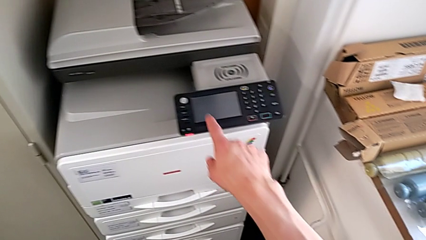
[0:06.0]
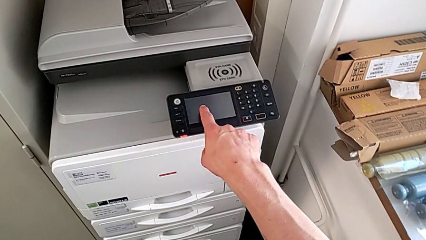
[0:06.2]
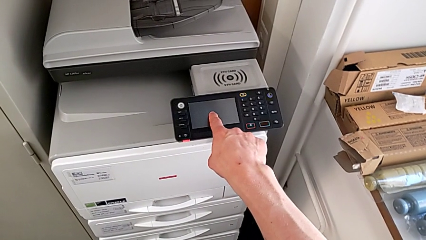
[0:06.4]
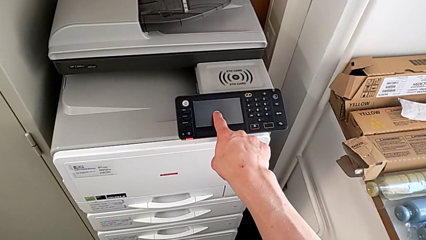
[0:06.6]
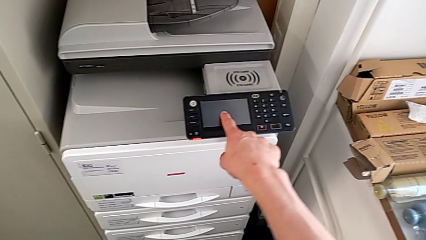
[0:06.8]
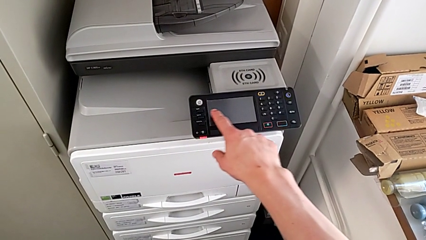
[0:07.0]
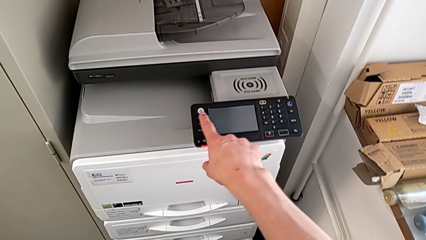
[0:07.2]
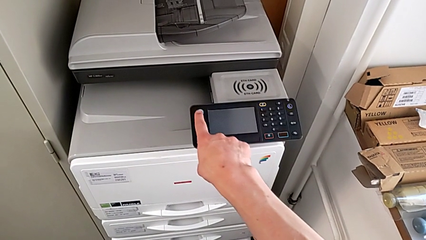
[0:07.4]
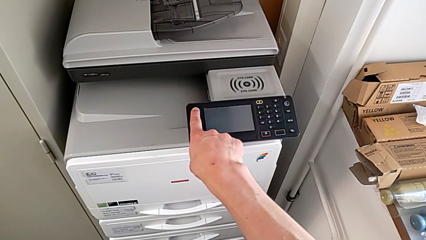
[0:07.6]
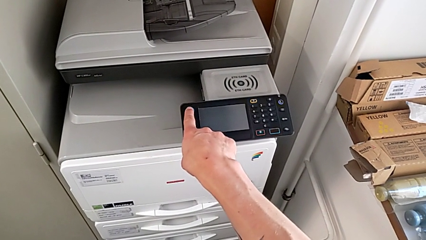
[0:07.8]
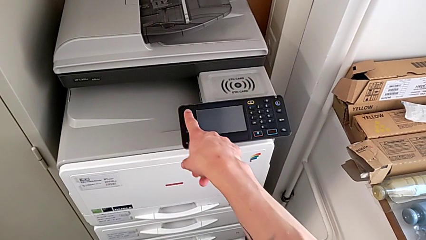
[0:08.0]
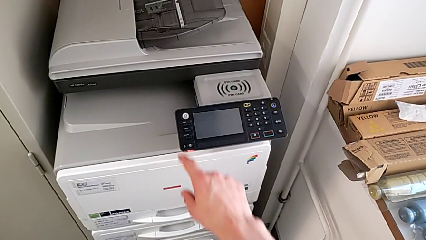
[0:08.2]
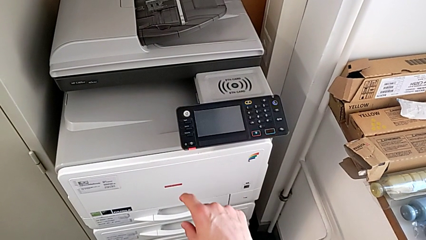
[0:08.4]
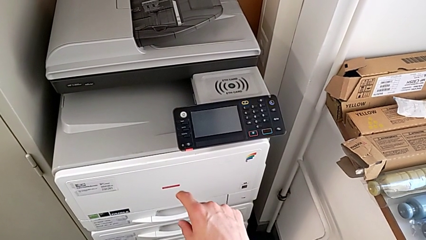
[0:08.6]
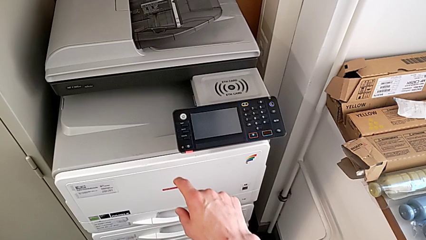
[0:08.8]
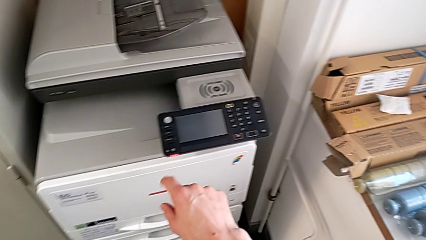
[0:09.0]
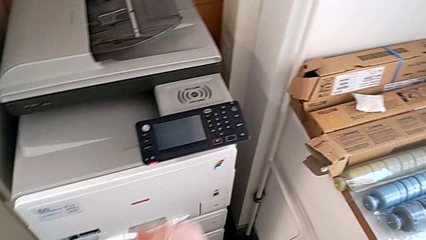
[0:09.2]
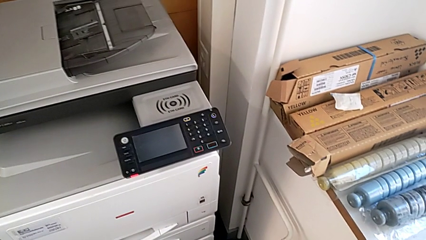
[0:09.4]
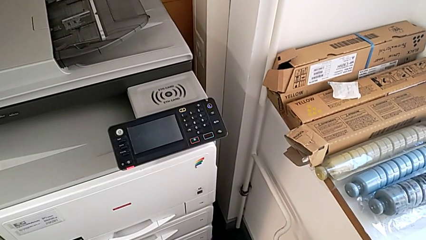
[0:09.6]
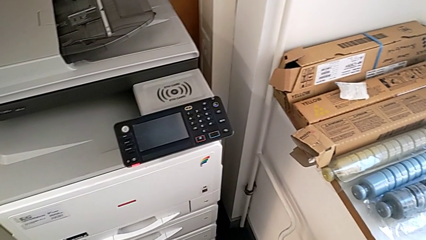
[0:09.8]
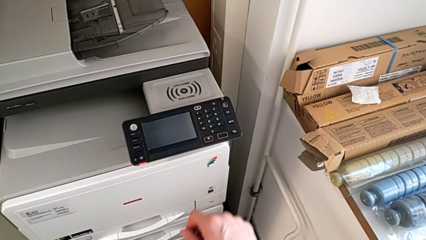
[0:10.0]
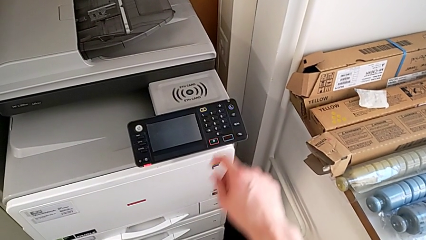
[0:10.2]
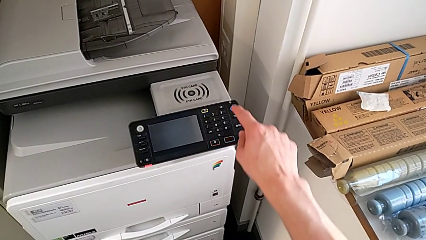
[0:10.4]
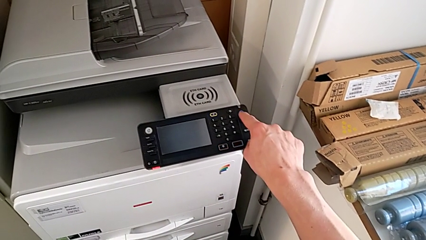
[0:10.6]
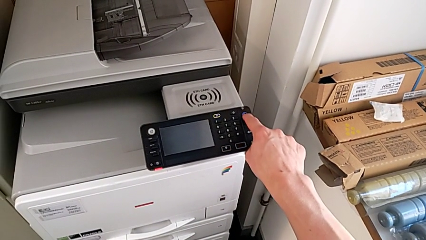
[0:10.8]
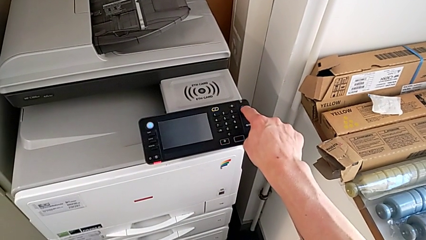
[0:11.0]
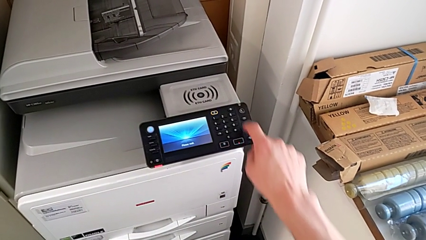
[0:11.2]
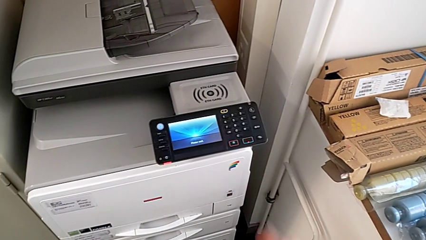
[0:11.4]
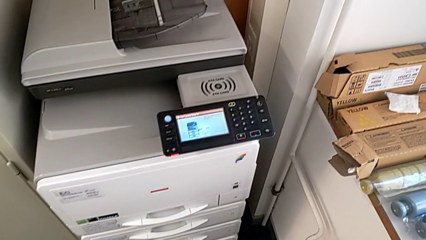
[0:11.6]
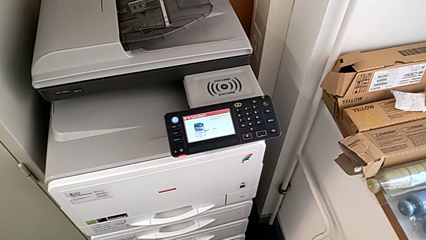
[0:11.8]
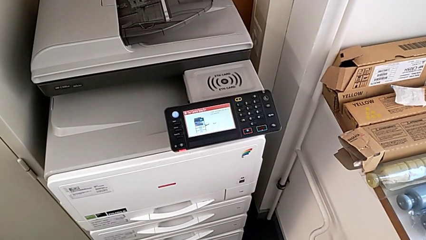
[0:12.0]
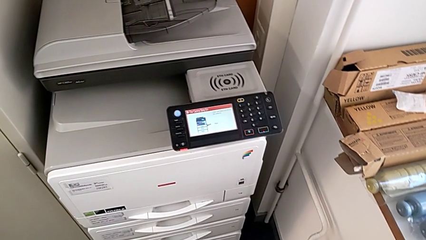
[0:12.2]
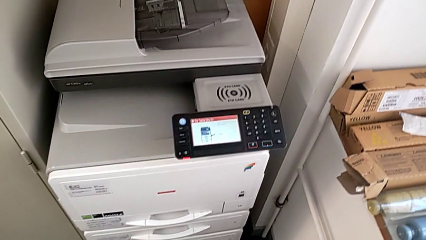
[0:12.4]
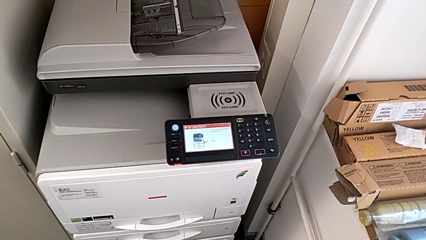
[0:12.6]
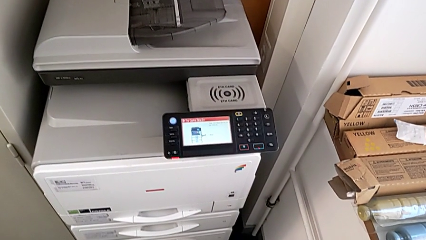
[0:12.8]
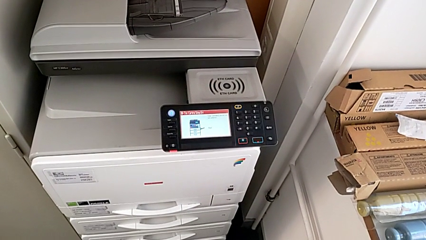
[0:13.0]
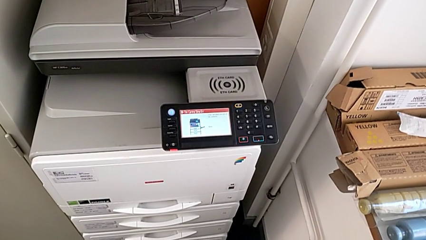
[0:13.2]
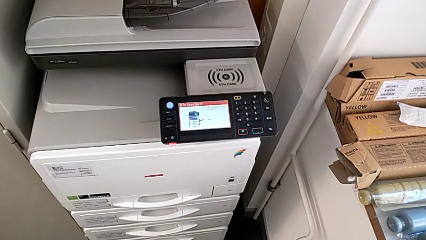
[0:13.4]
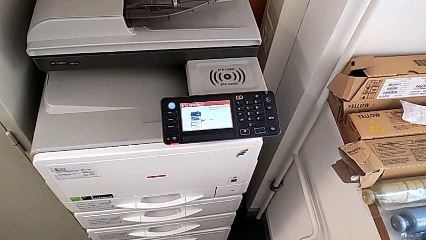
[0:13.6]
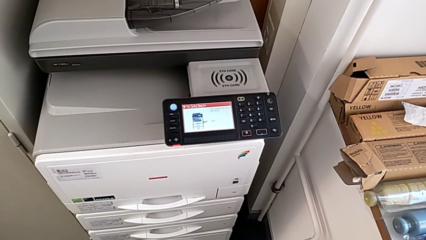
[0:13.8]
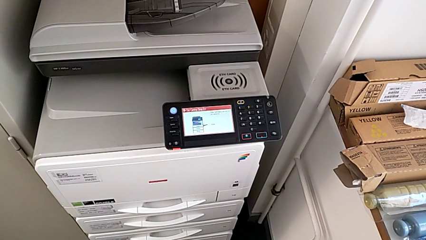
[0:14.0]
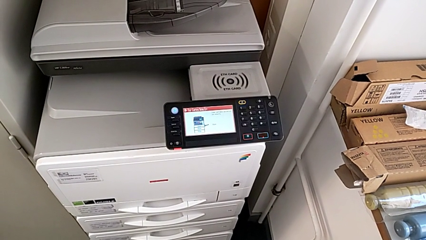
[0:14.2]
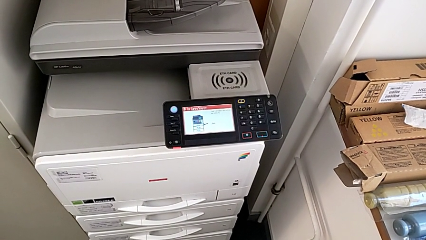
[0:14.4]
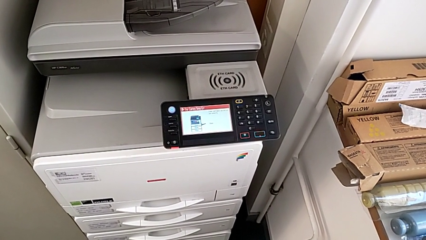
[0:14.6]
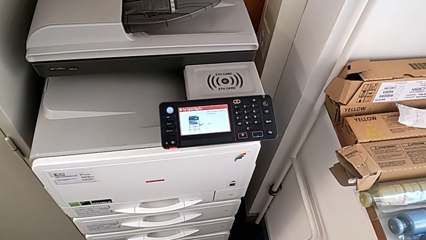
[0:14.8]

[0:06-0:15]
The camera wearer turns on the large printer. They wrongly touch the touch screen and press the button. They press the button.

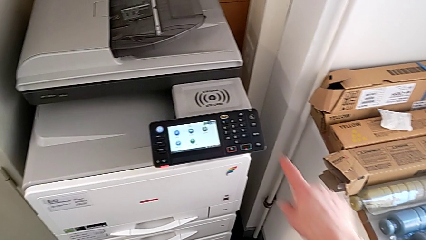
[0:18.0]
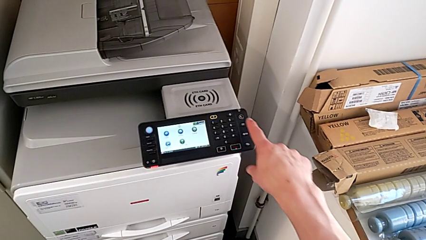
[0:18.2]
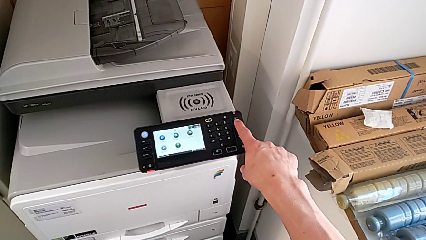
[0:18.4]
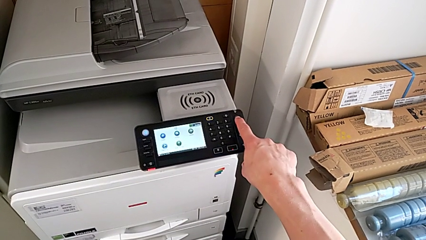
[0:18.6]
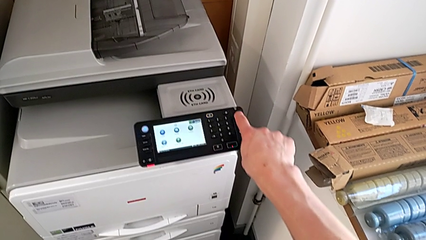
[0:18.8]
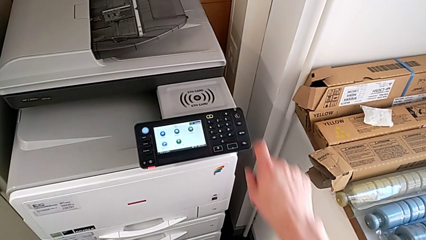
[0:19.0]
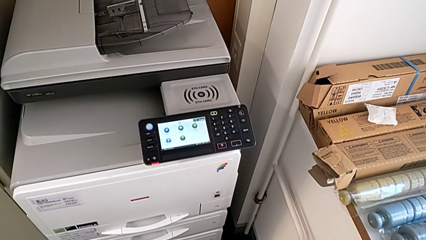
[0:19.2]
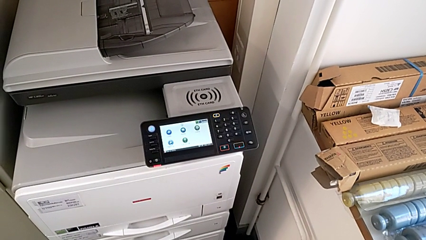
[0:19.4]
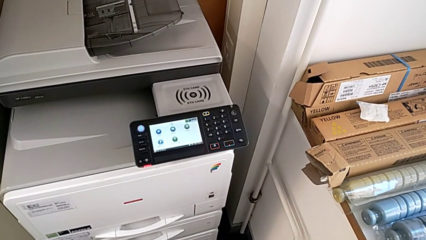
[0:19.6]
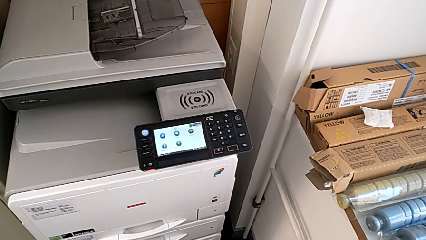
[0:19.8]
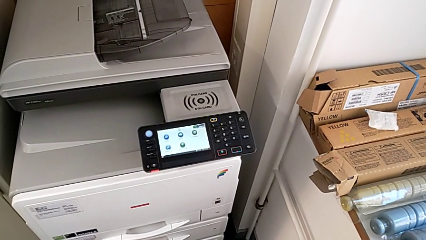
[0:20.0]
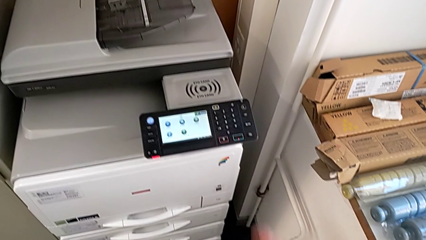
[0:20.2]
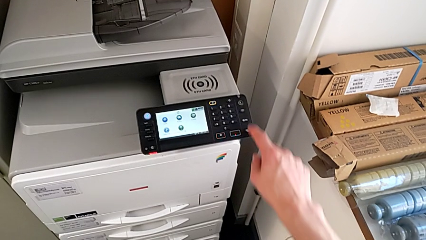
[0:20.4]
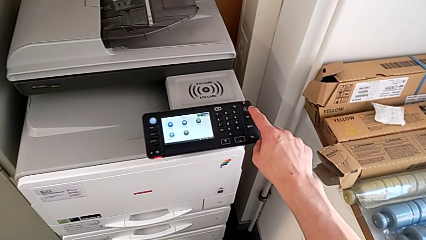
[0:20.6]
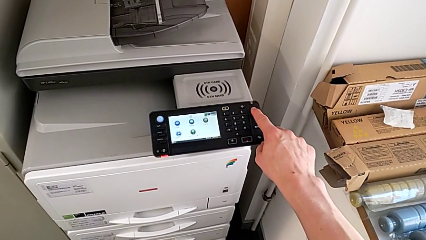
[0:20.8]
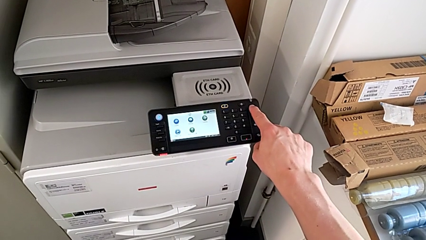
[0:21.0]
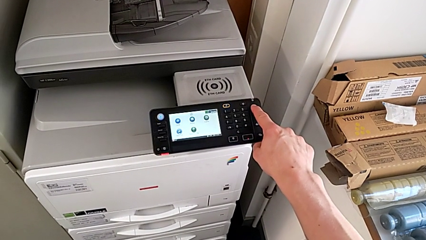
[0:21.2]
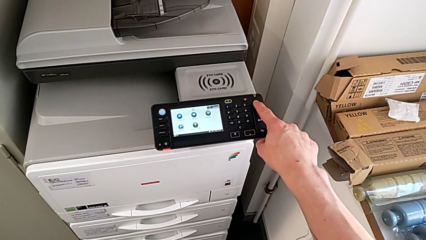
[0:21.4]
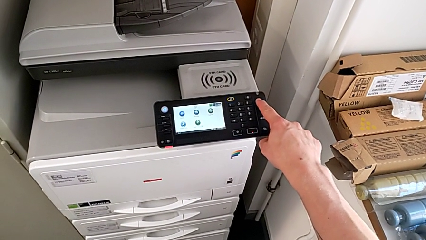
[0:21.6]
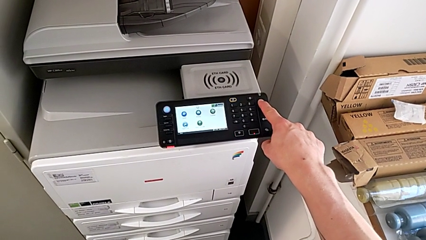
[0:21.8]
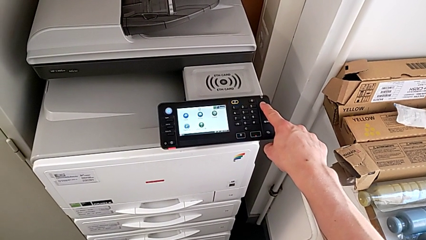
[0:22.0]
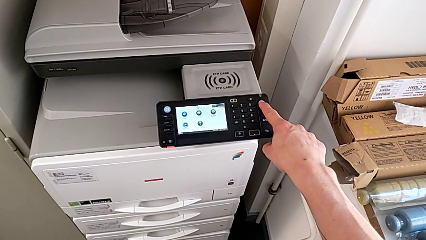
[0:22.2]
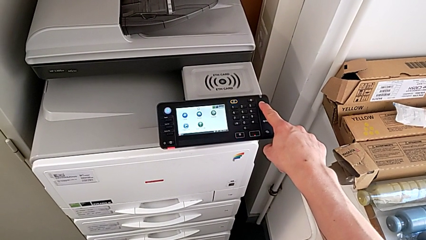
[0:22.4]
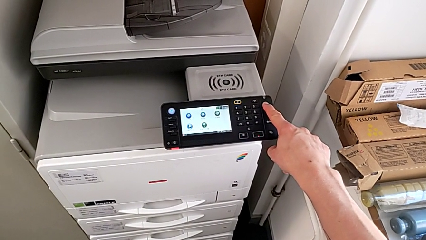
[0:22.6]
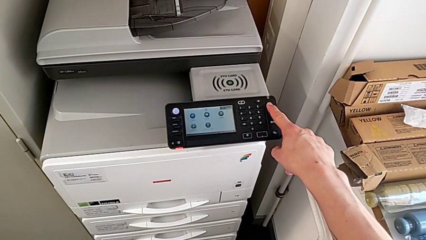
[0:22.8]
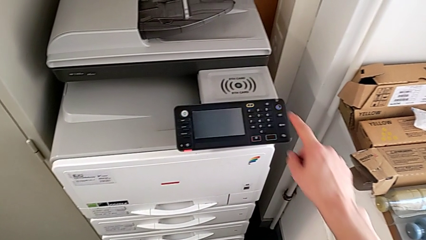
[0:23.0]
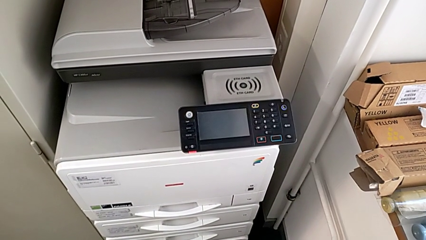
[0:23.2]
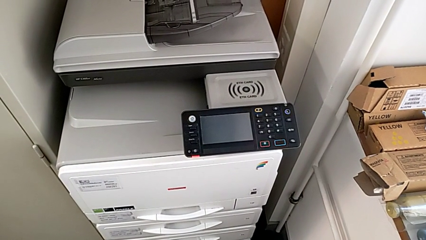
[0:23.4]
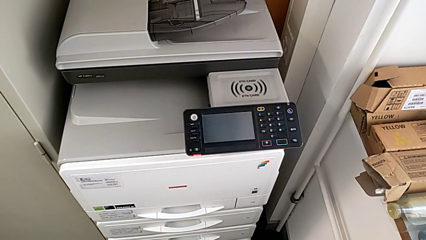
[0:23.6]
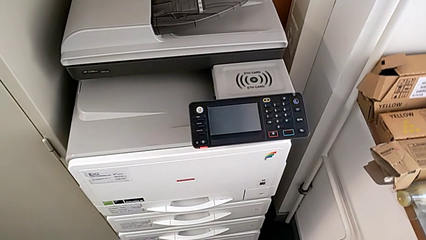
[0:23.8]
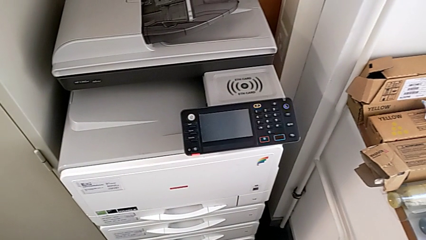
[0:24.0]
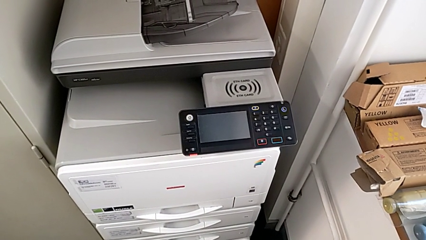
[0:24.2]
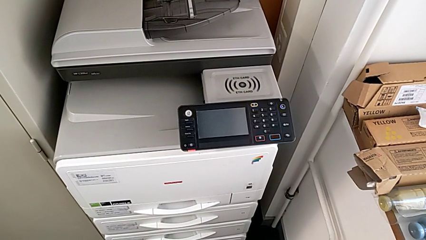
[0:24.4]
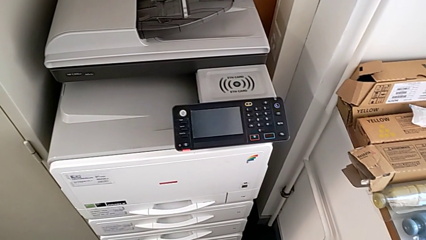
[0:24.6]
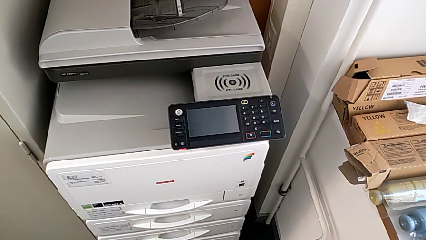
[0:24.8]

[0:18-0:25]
The camera wearer turns off the printer. They press the button twice.
